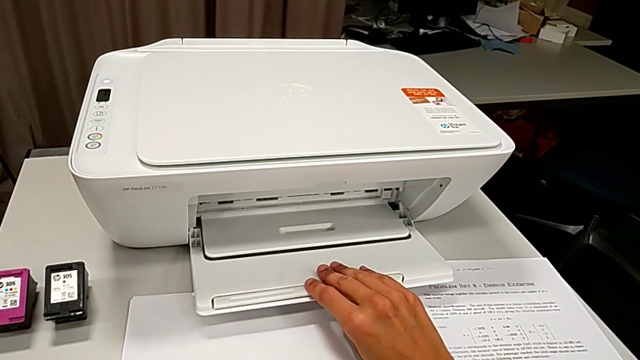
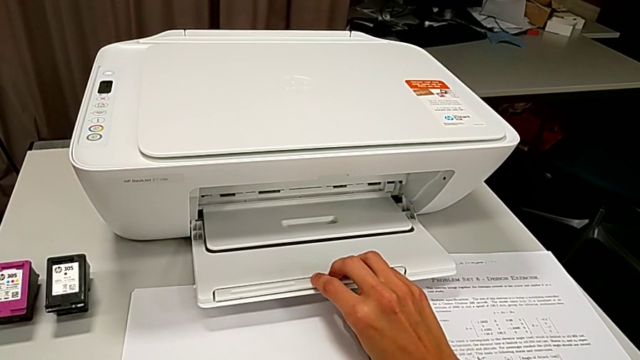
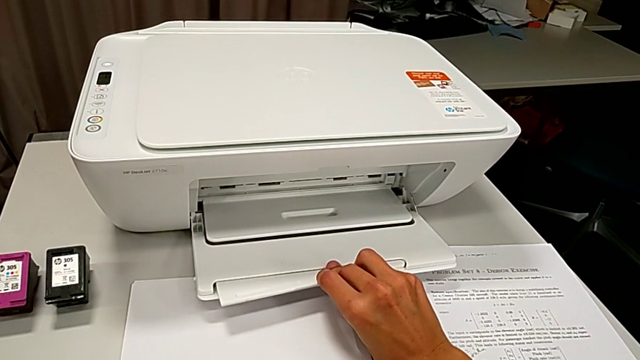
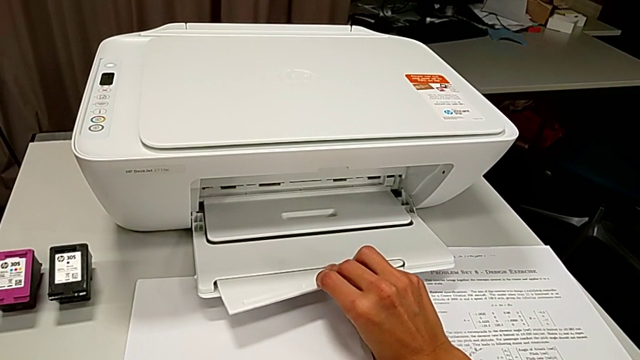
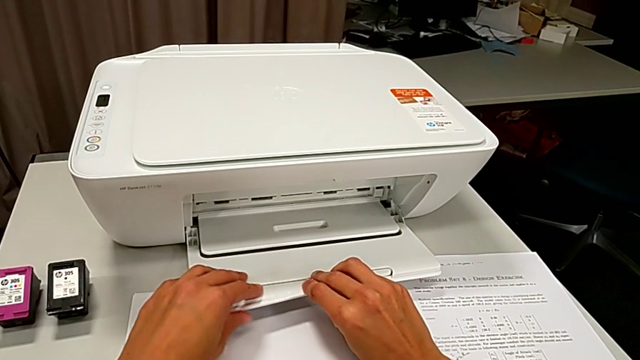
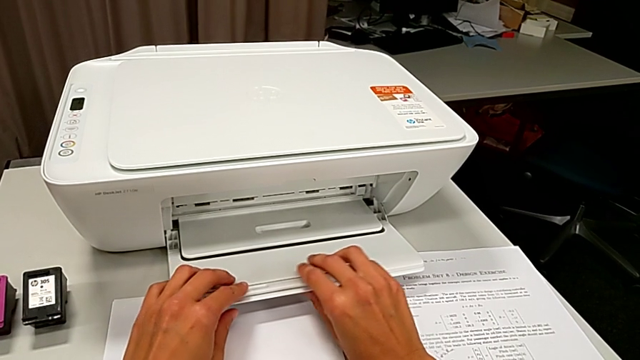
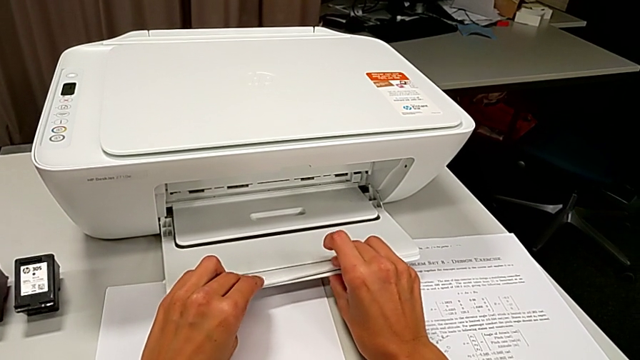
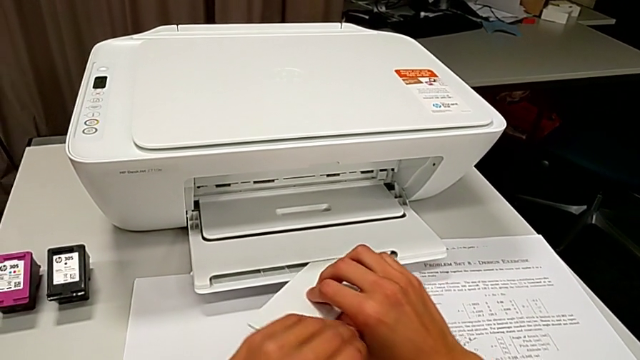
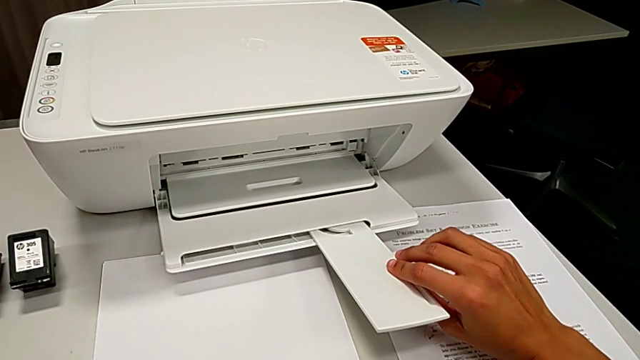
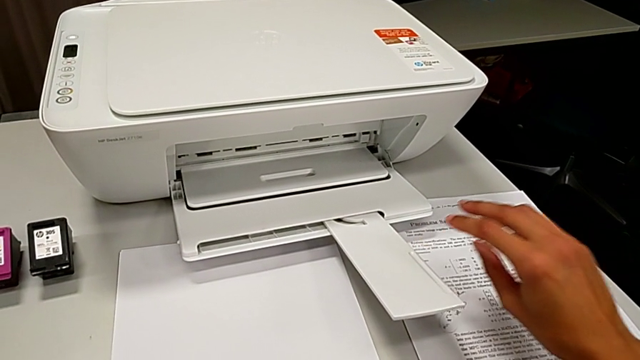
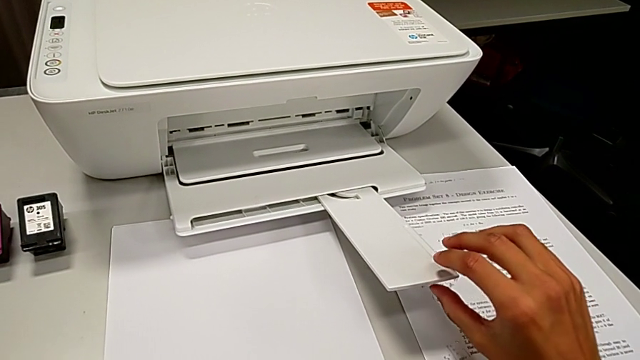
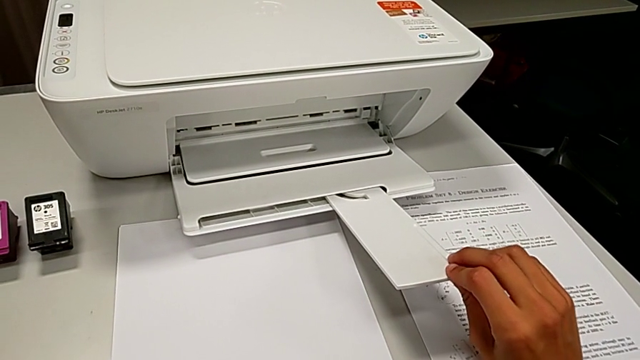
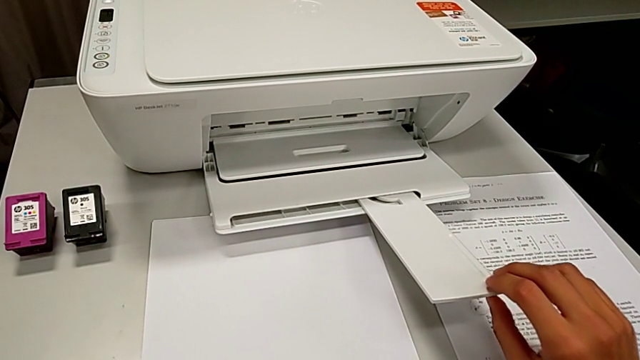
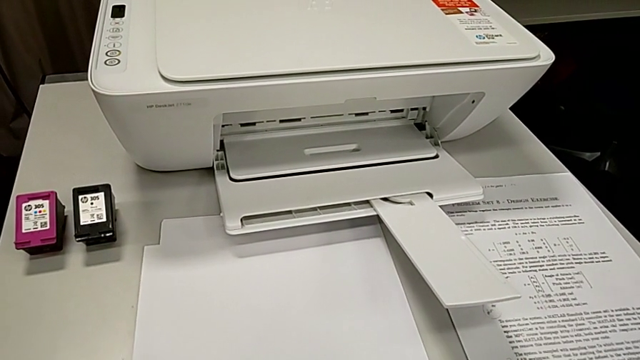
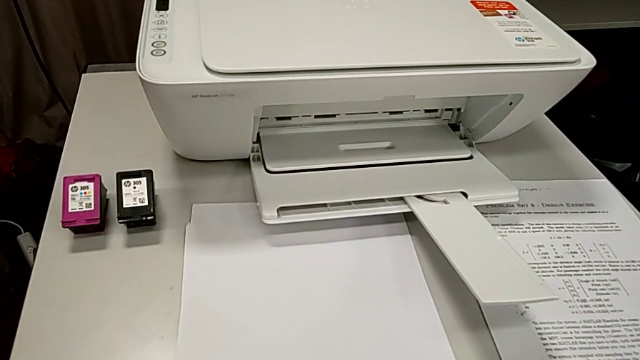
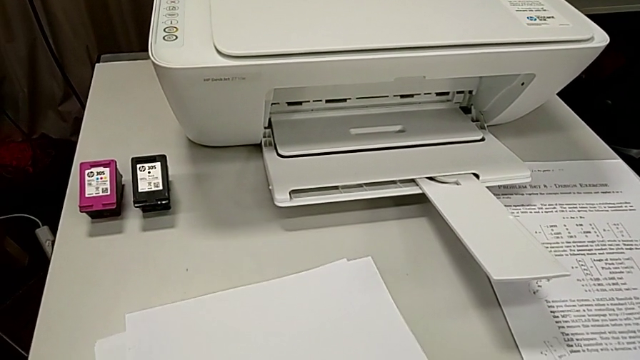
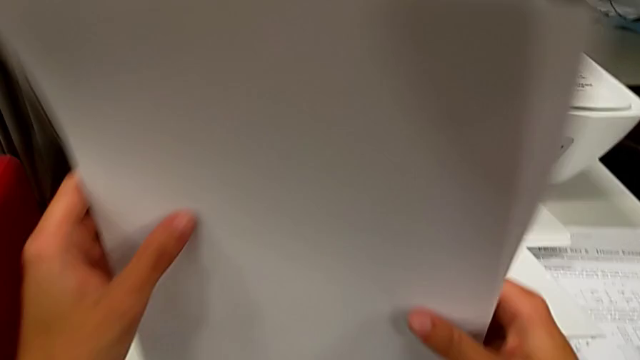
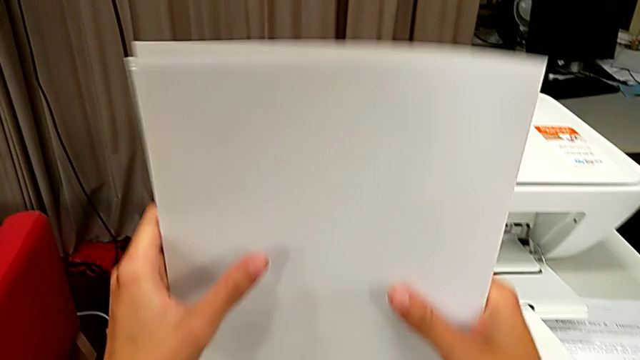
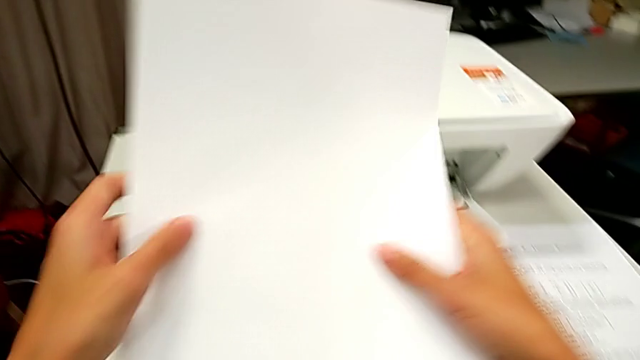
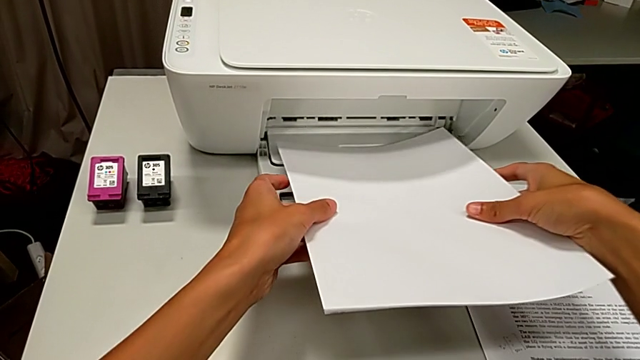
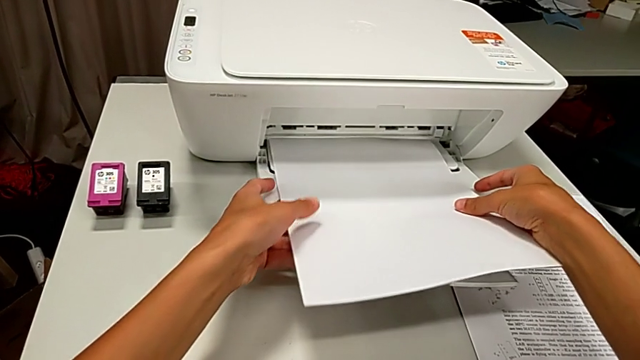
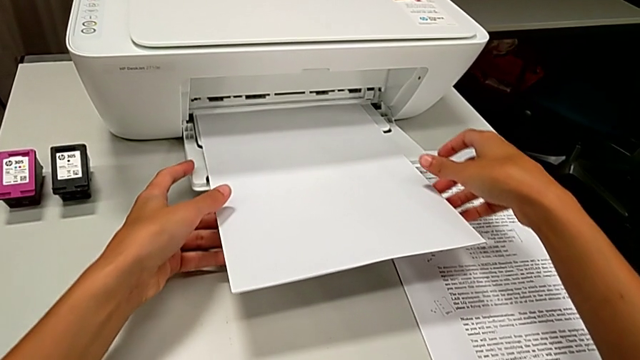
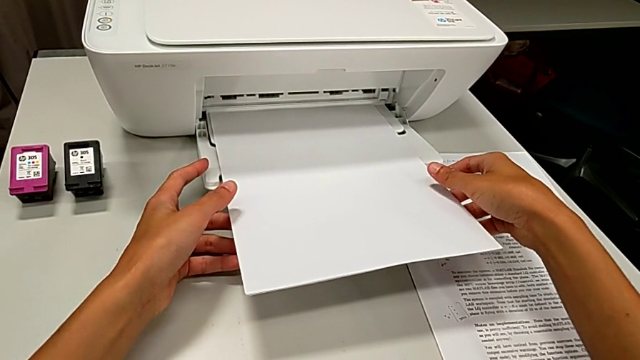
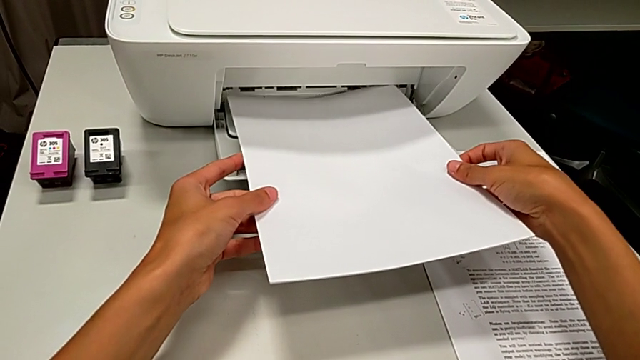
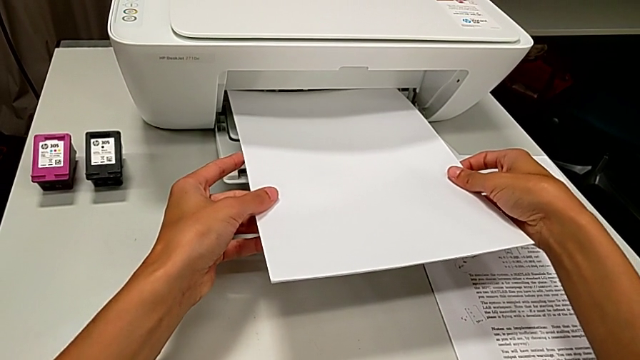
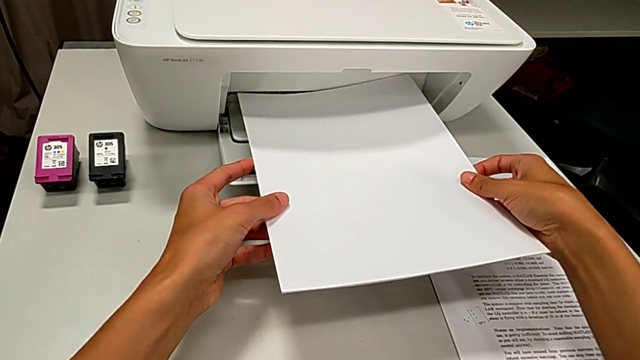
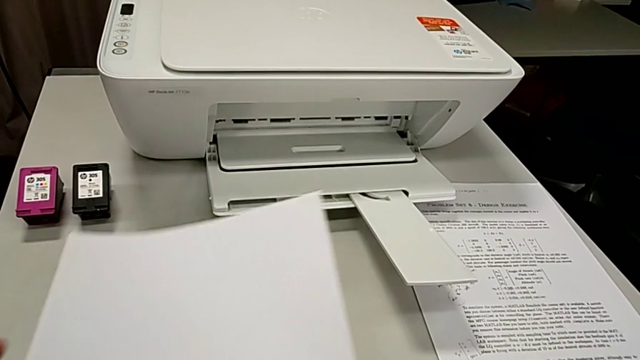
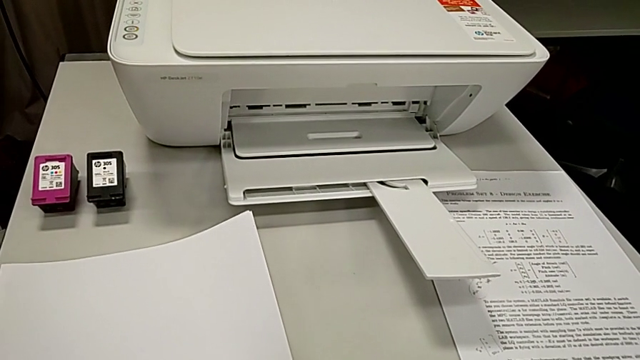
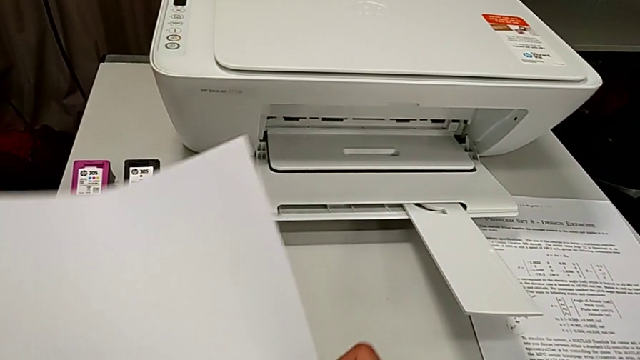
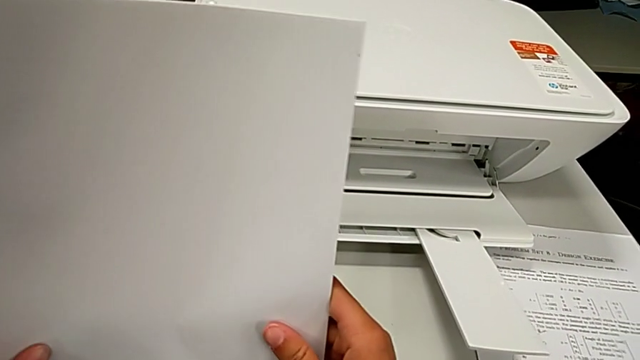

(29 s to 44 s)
The camera wearer is loading a stack of papers into the tray. They pull the paper tray, align the paper stack, wrongly place it and withdraw it.

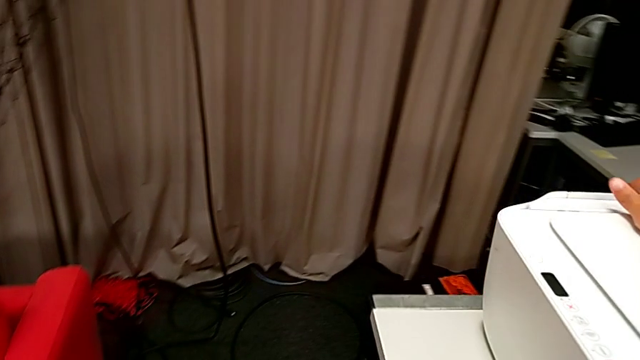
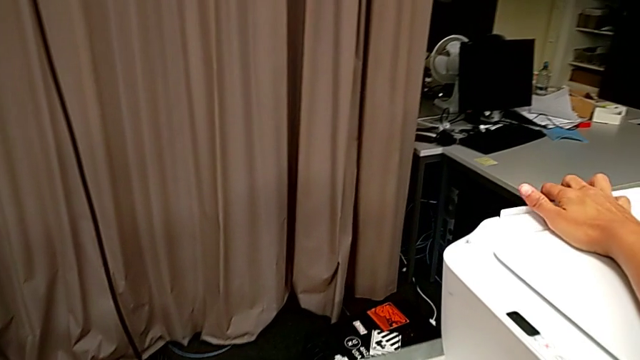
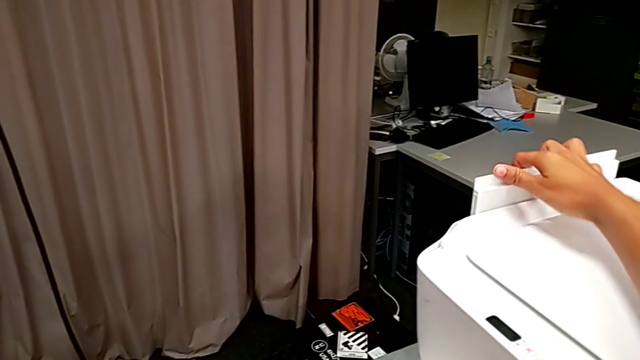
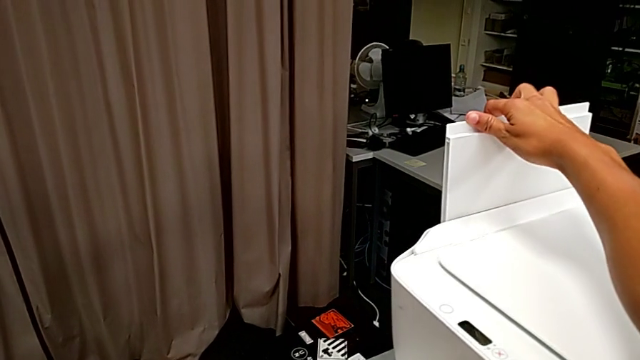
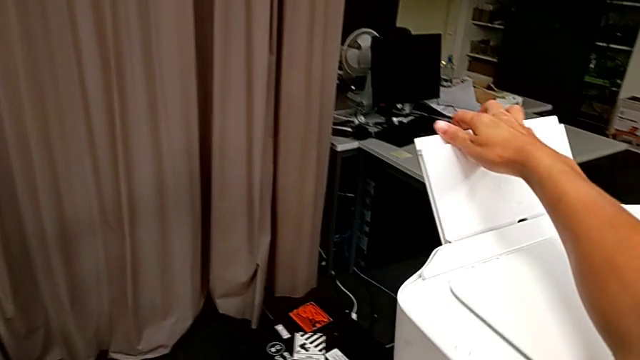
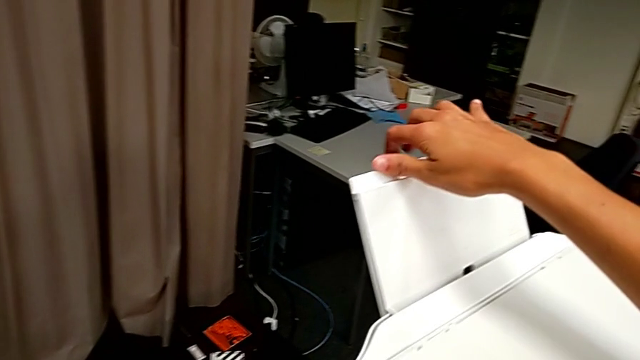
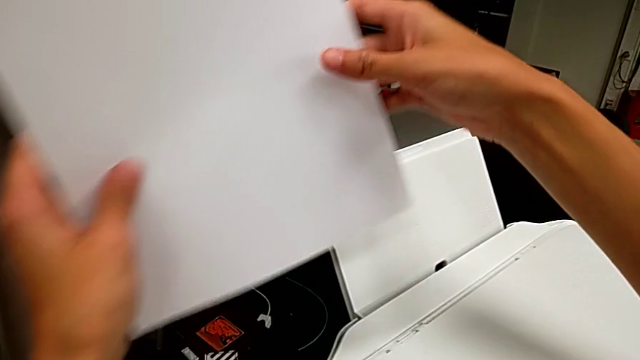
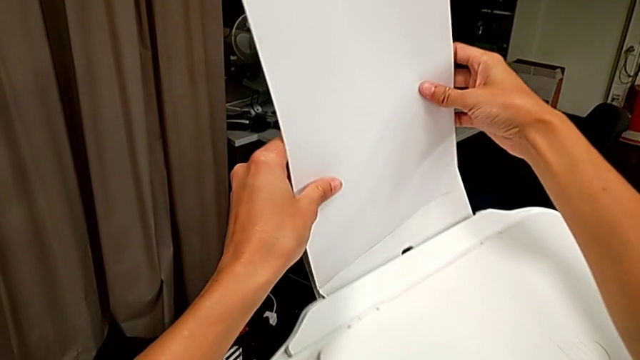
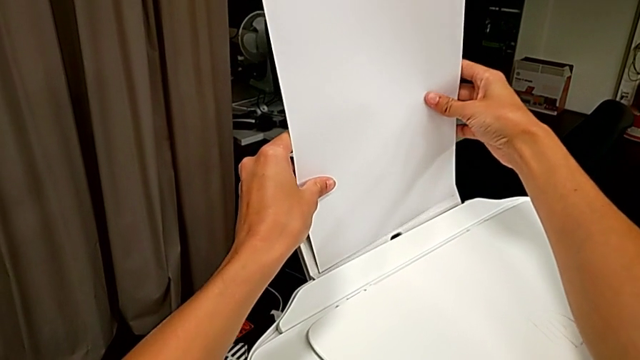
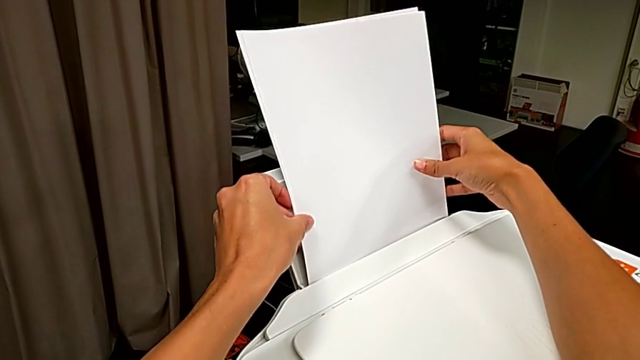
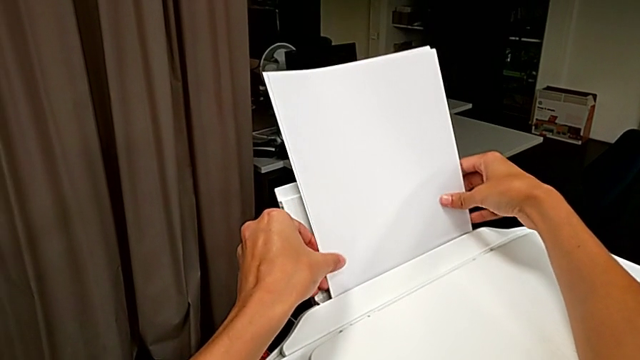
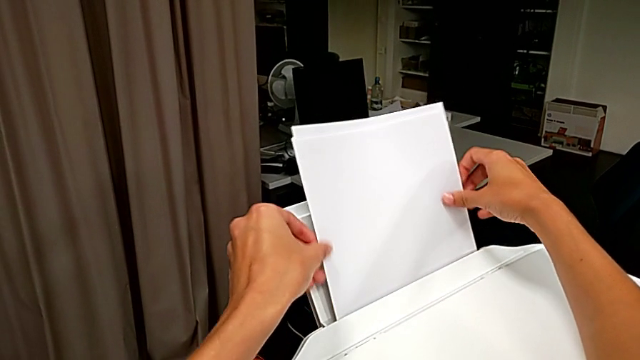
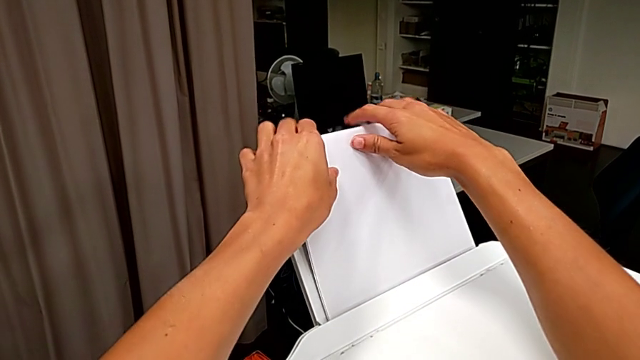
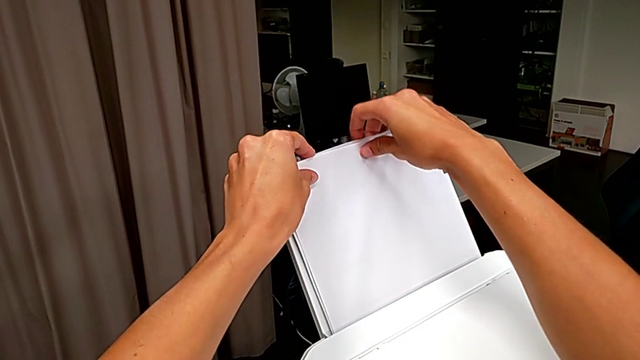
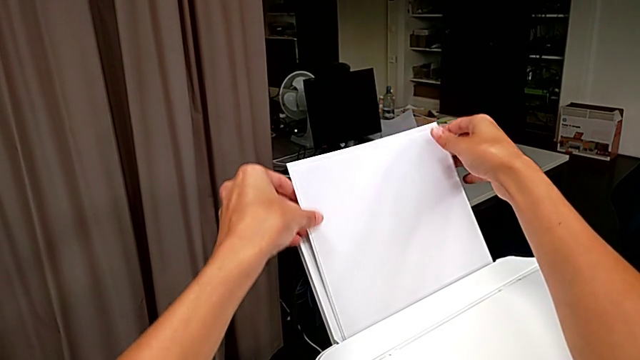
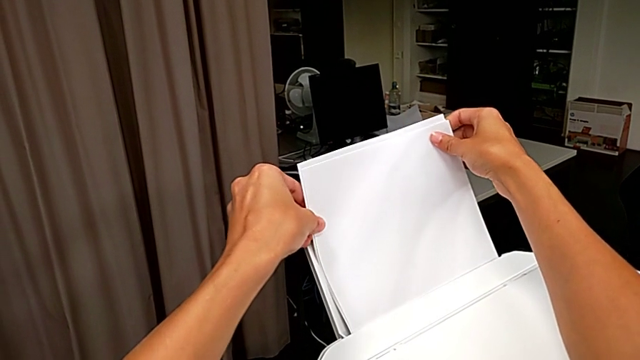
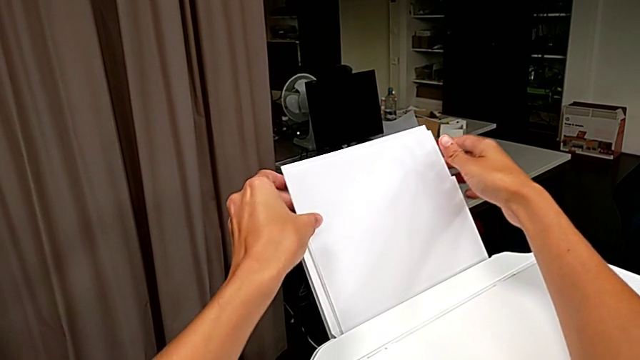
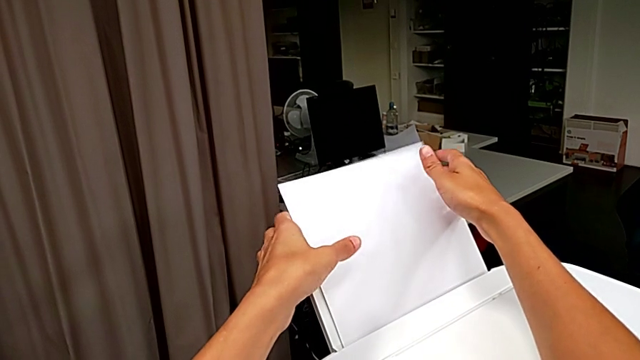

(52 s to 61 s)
The camera wearer is loading a stack of papers into the tray. They pull the paper tray and place the paper stack.
